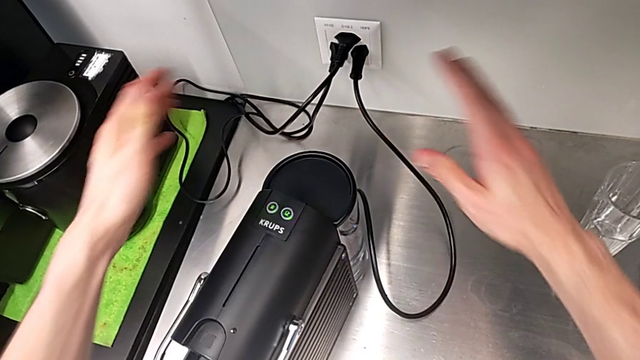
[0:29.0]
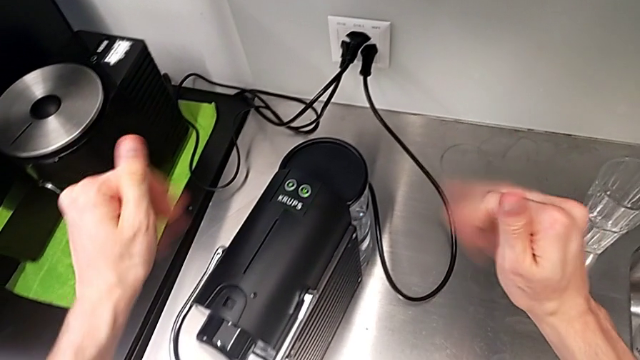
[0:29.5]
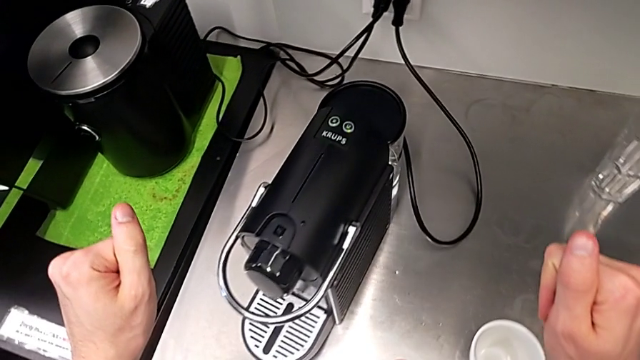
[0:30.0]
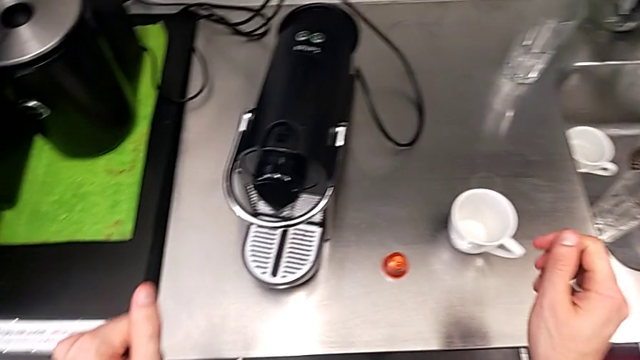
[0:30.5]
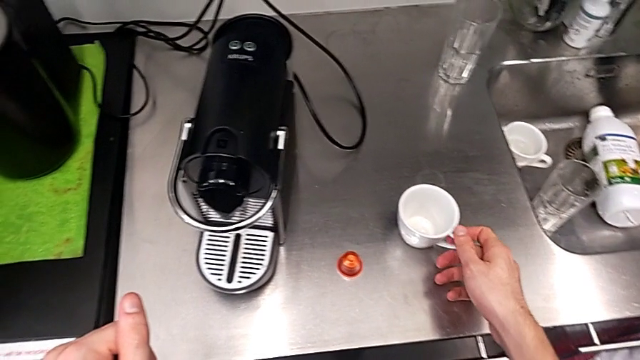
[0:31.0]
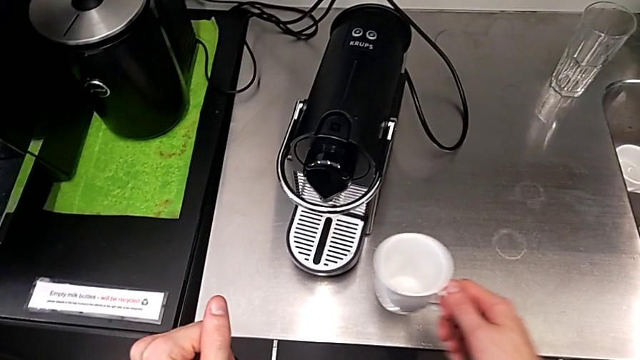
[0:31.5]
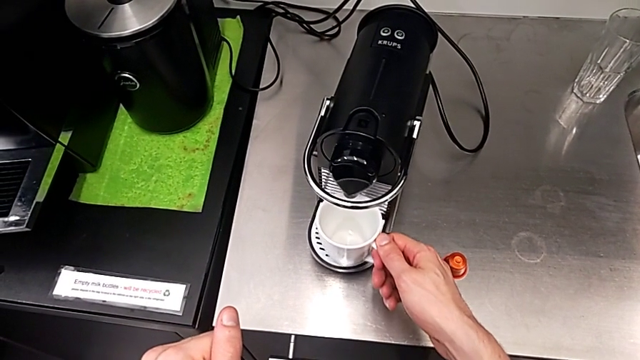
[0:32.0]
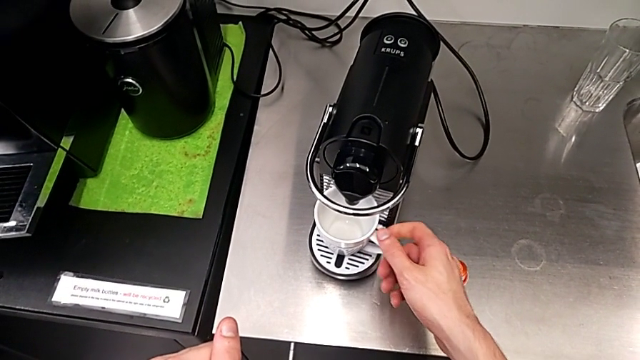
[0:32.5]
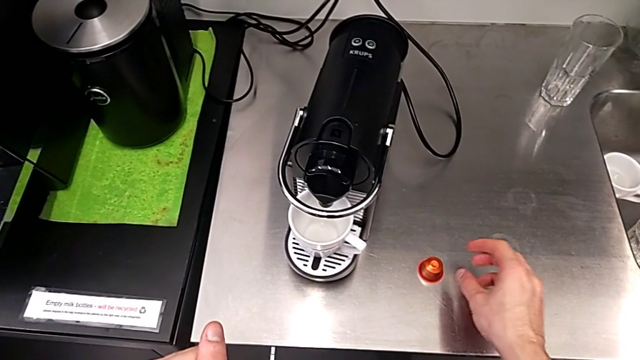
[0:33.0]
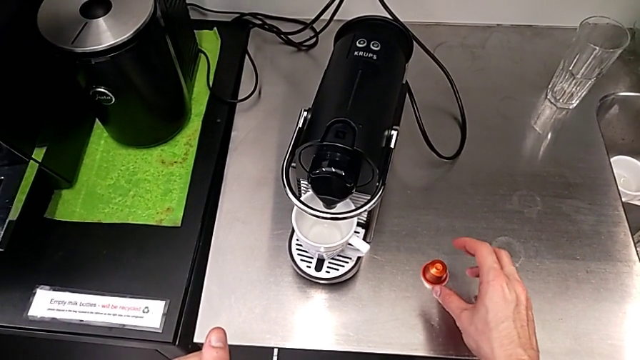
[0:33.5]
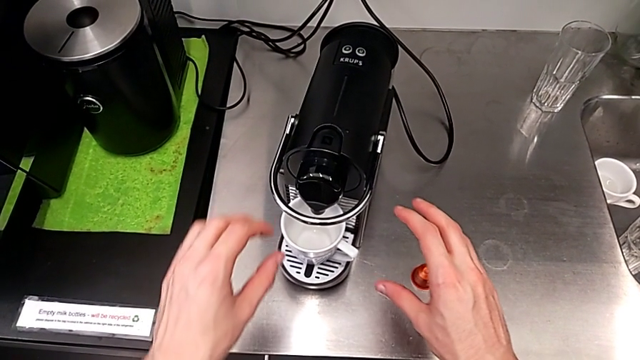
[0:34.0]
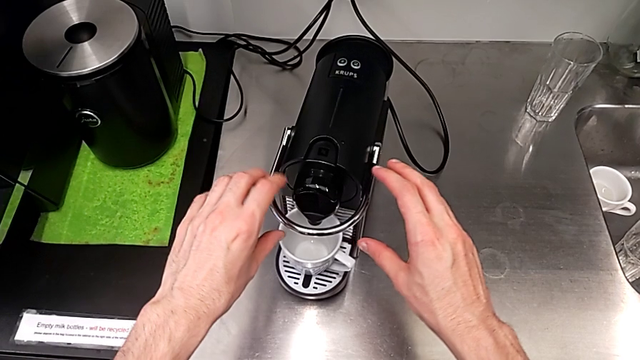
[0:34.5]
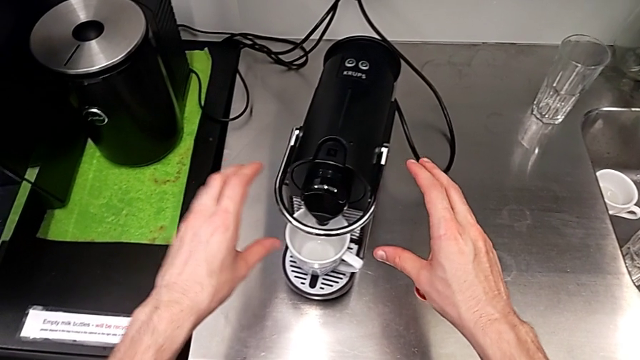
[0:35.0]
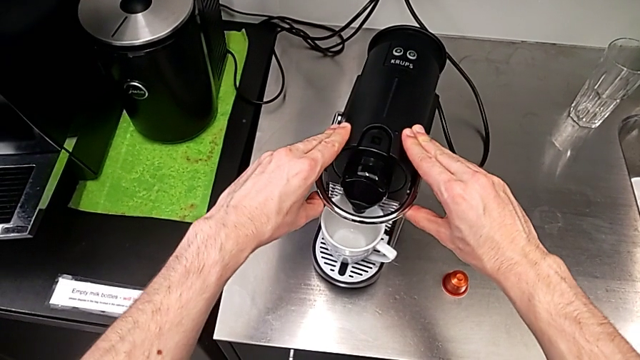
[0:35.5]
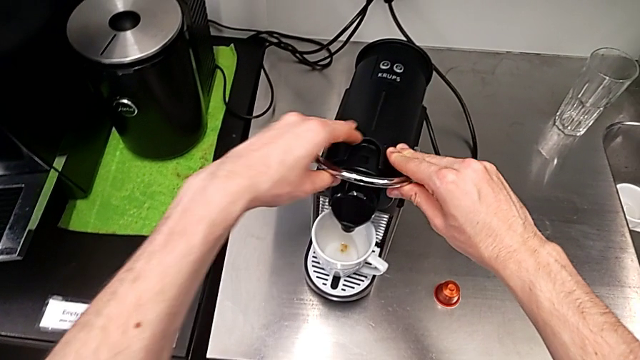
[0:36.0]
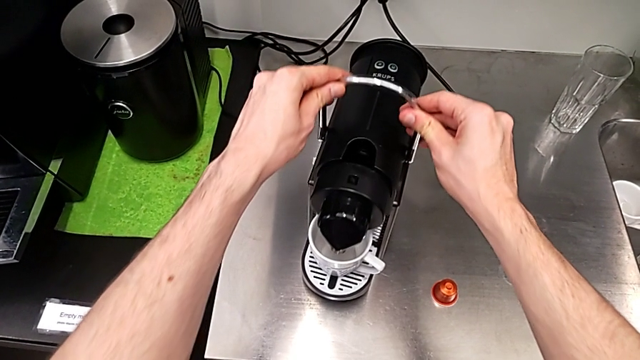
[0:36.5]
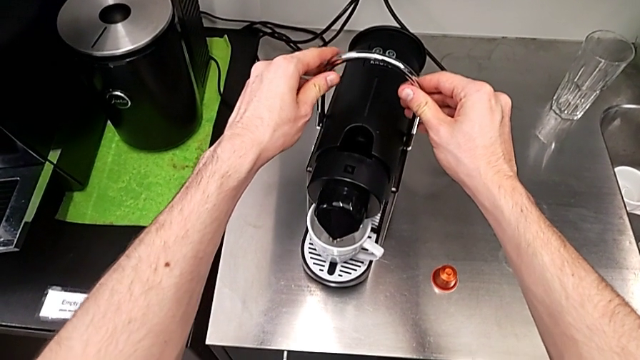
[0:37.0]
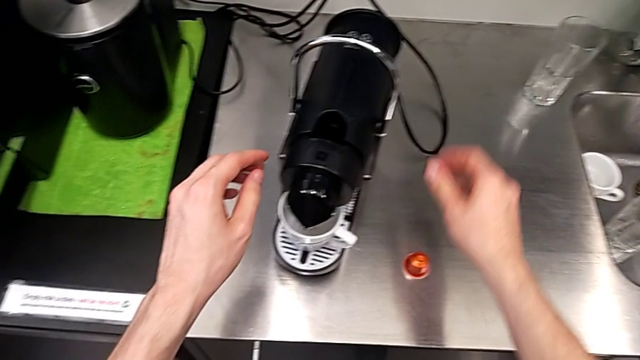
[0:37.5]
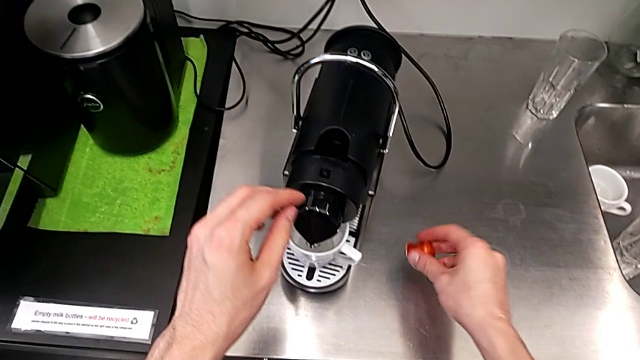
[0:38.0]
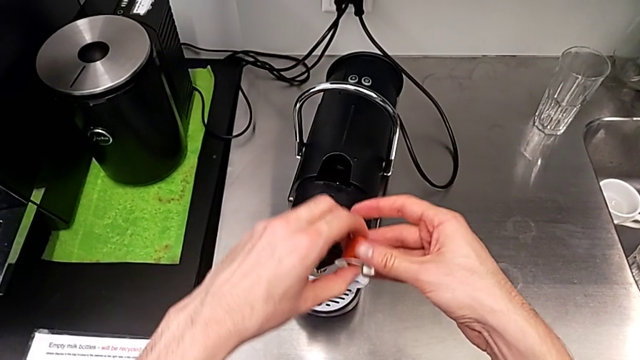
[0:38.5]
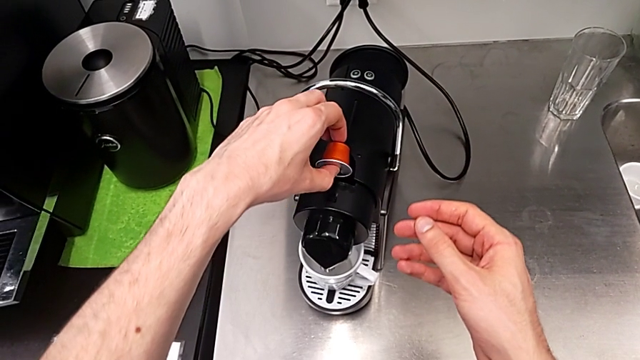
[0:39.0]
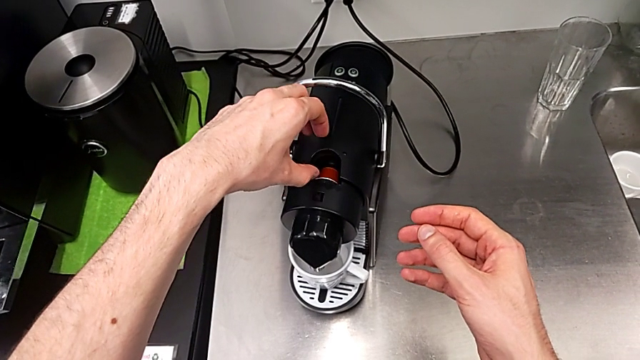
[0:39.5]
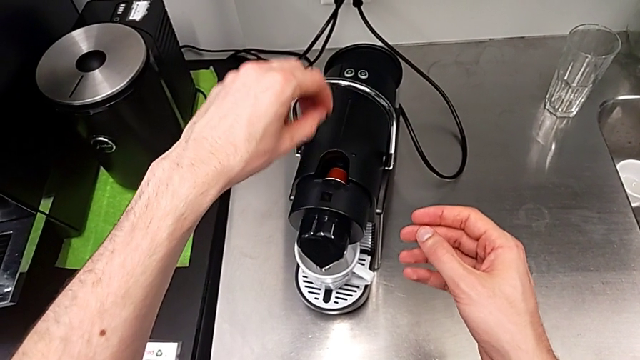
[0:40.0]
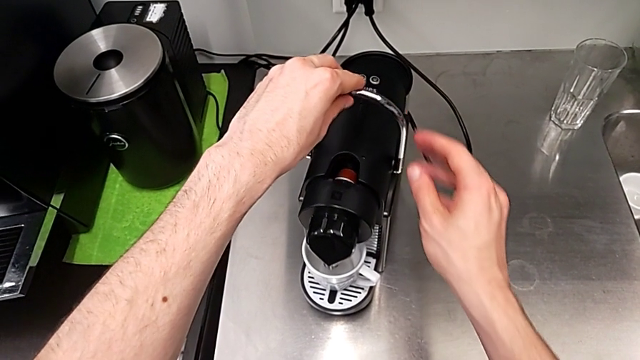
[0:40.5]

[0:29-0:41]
The camera wearer is making a cup of coffee. They grab the cup, place it, push the lever, grab the coffee capsule and insert it.

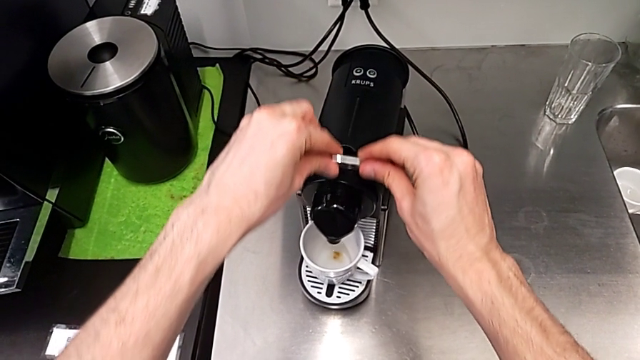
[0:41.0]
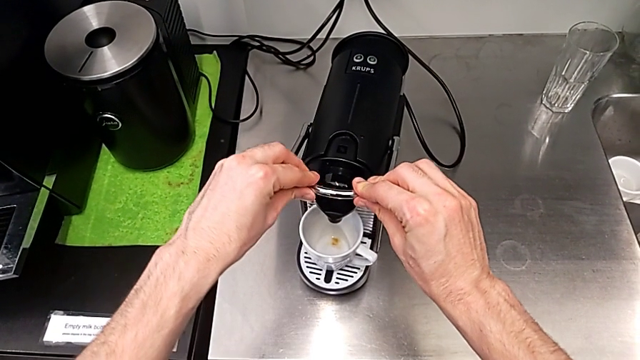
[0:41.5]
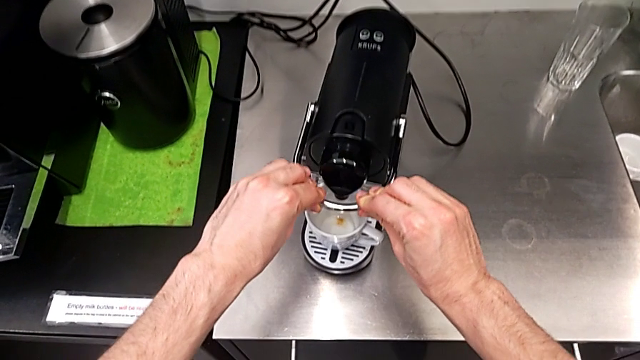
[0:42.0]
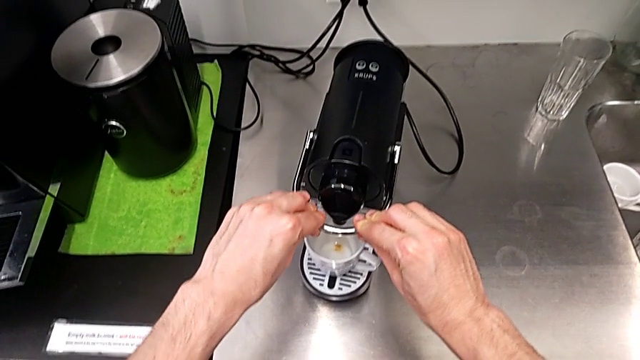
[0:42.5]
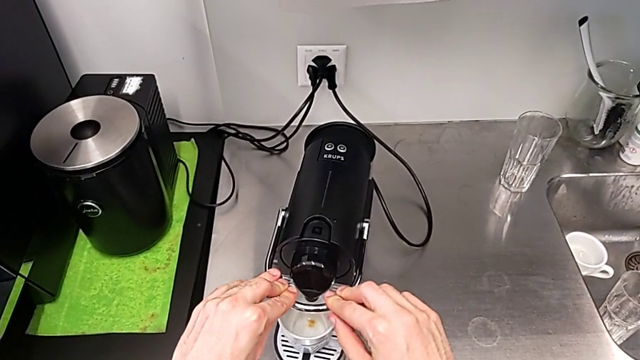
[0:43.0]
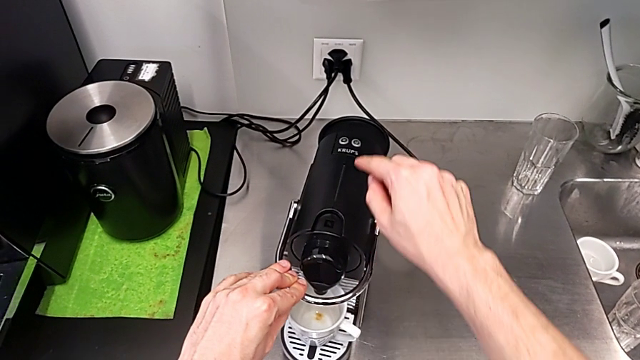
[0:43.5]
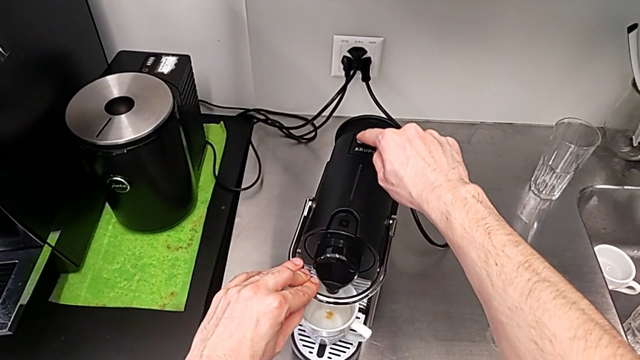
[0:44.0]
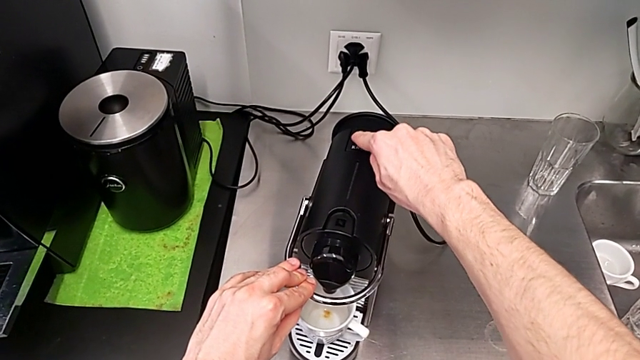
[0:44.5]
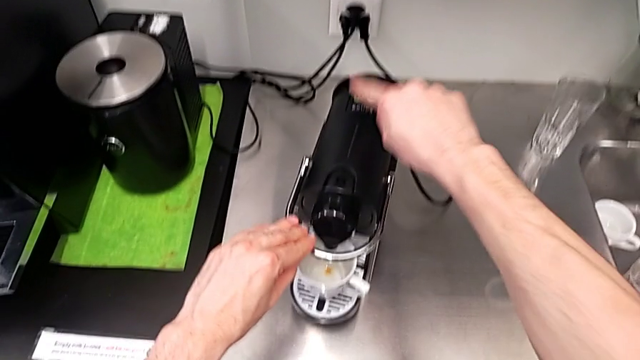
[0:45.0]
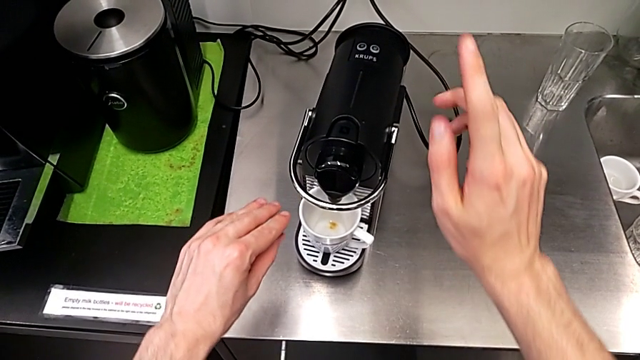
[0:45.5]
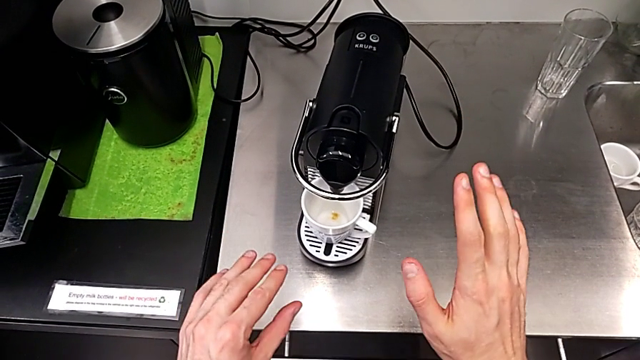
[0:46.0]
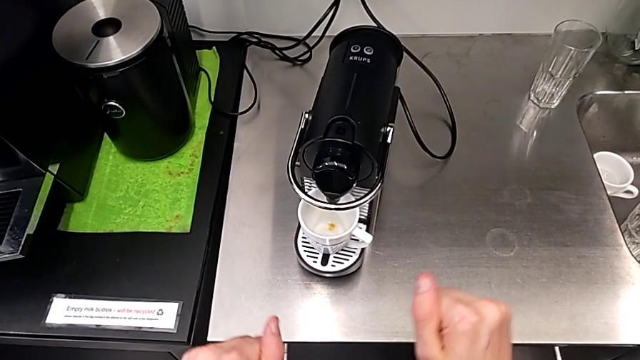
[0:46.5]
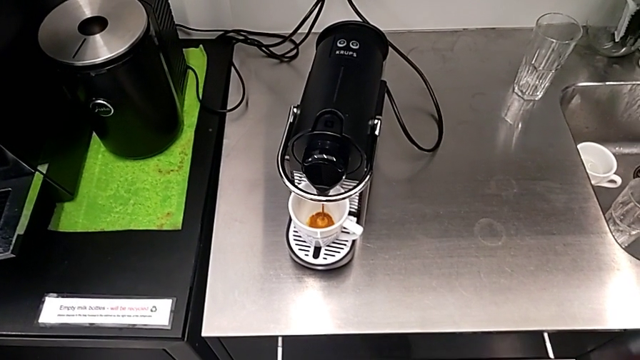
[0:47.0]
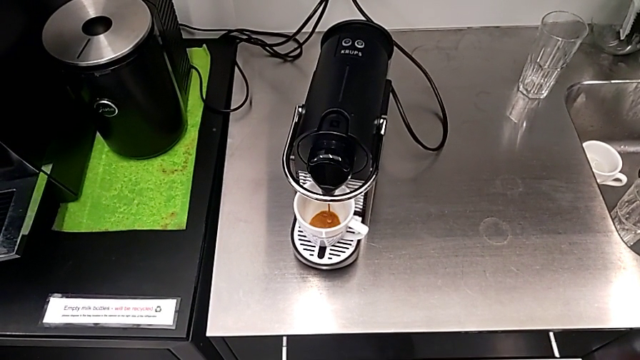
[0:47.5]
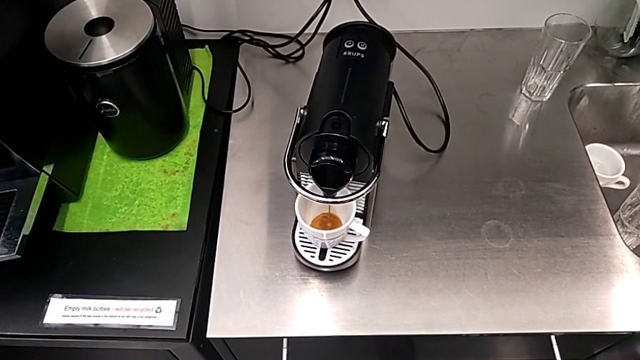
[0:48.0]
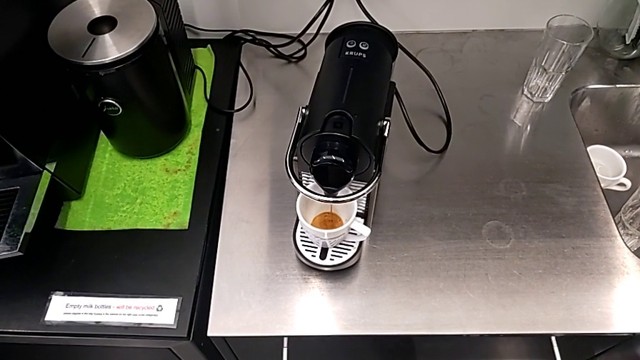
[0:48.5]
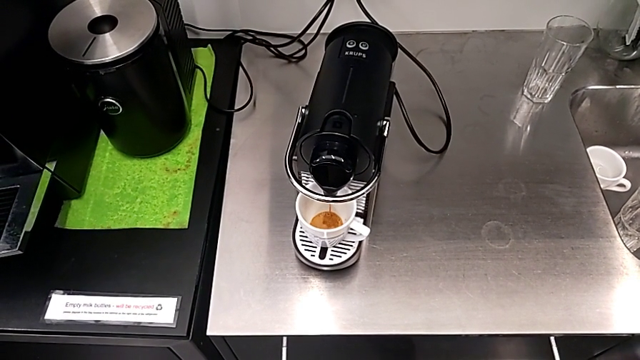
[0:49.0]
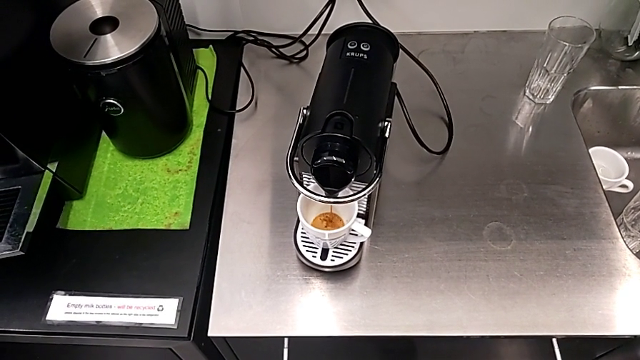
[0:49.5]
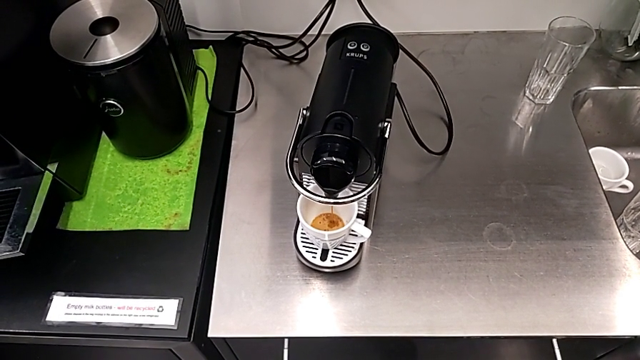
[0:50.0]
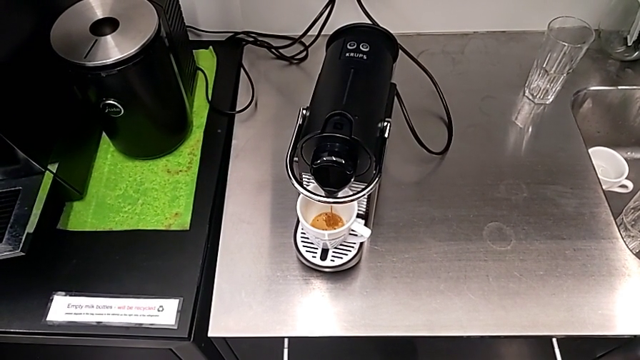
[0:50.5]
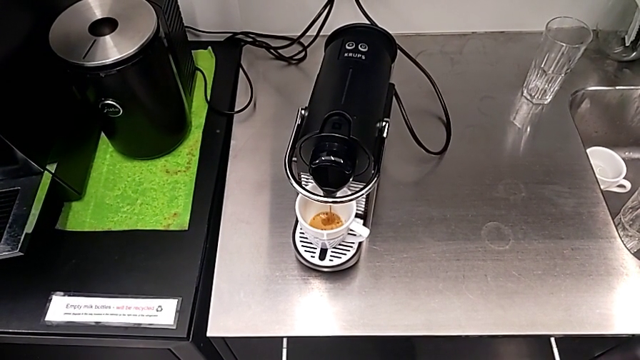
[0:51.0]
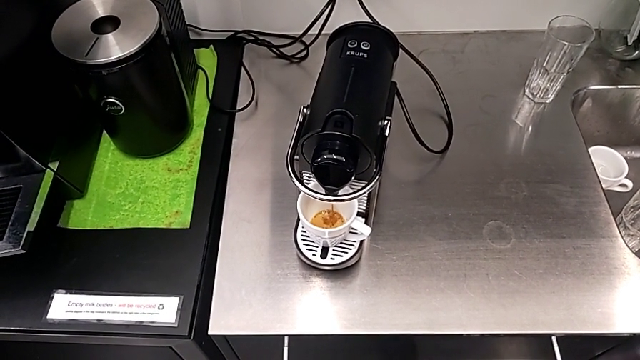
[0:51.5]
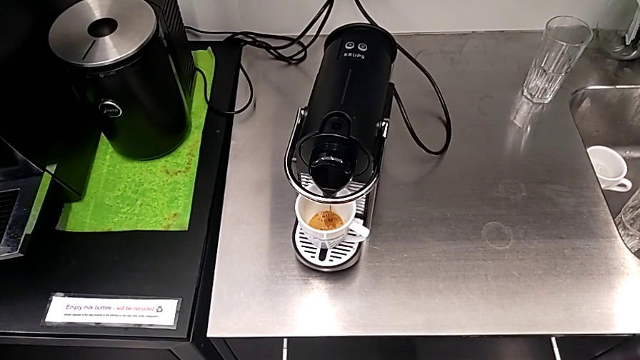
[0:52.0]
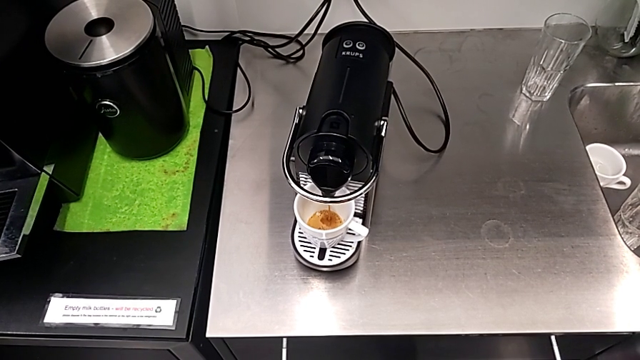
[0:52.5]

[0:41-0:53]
The camera wearer is making a cup of coffee. They pull the lever, push the left button and press it.
